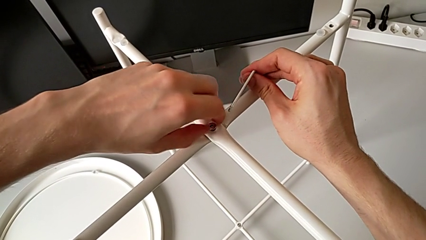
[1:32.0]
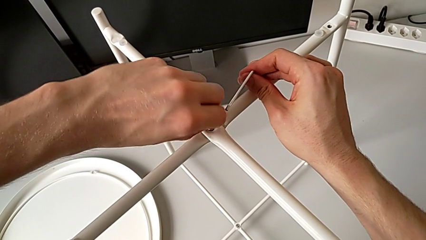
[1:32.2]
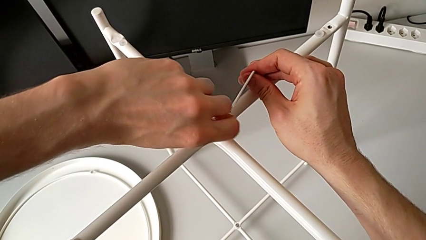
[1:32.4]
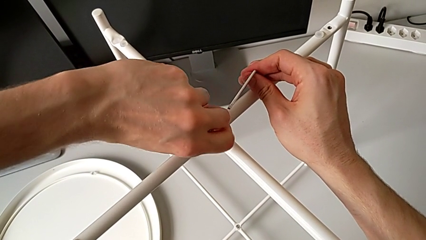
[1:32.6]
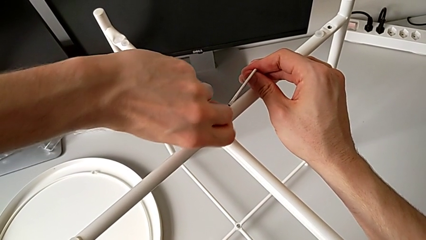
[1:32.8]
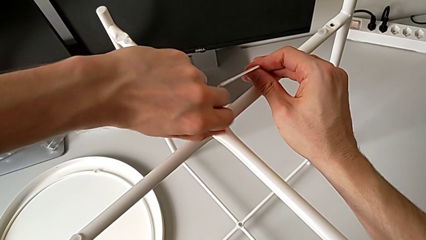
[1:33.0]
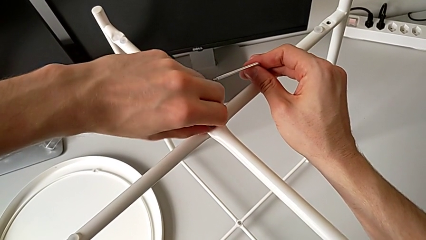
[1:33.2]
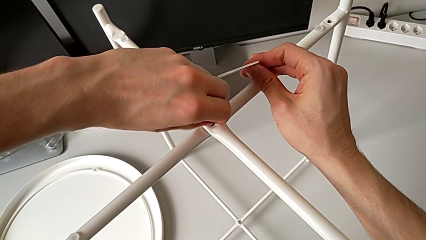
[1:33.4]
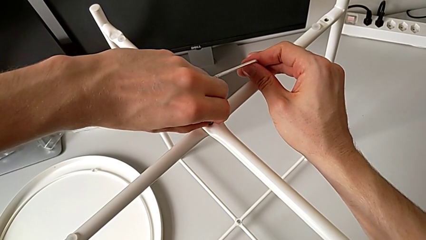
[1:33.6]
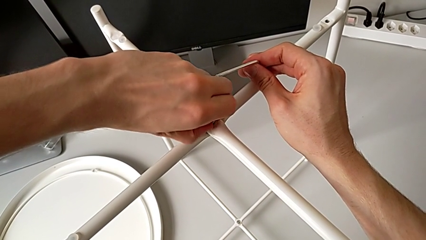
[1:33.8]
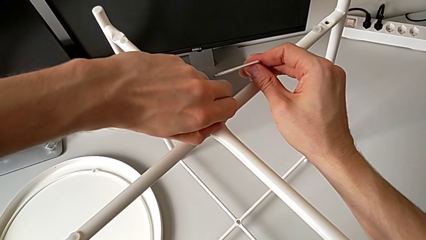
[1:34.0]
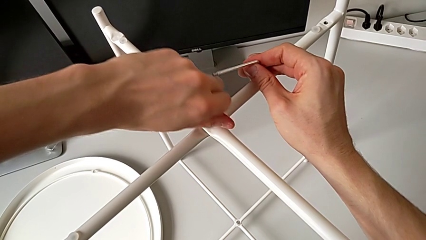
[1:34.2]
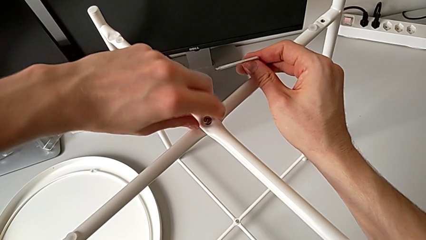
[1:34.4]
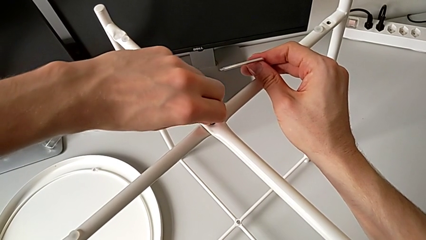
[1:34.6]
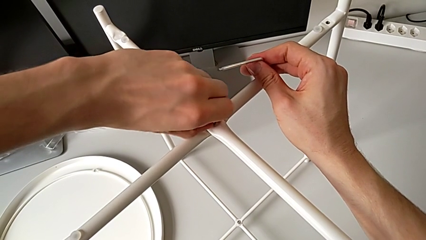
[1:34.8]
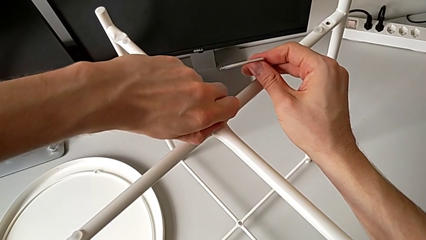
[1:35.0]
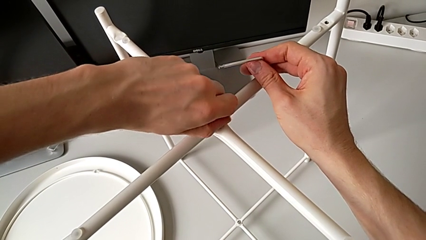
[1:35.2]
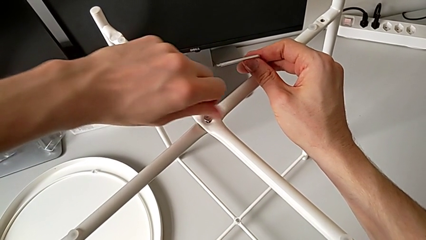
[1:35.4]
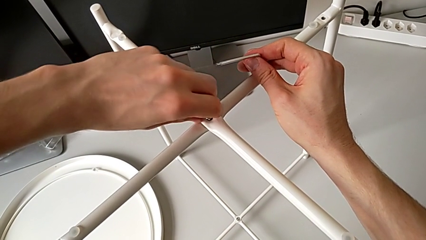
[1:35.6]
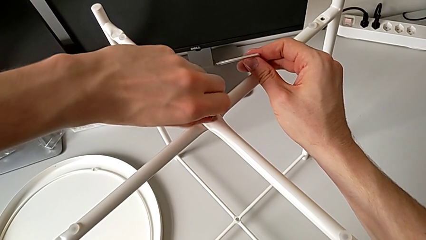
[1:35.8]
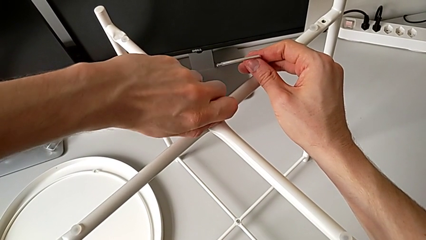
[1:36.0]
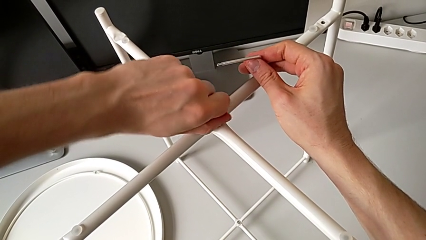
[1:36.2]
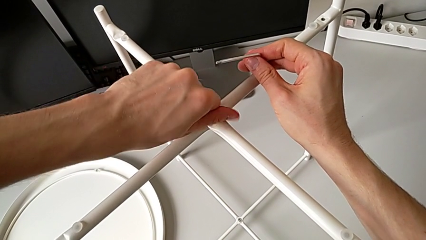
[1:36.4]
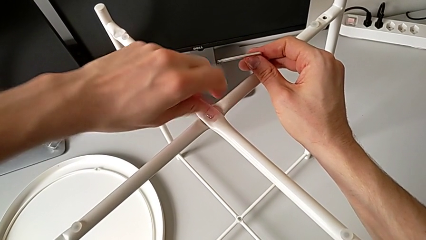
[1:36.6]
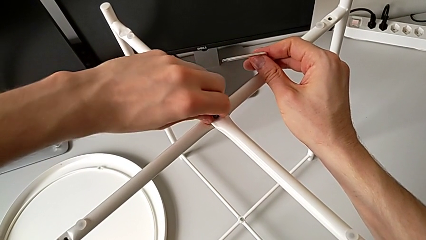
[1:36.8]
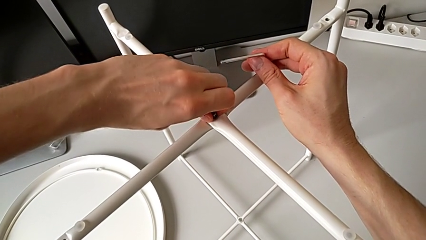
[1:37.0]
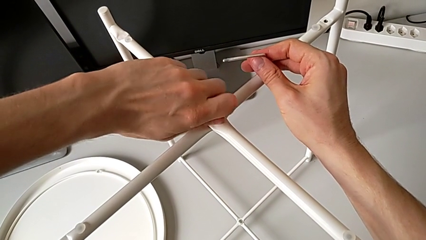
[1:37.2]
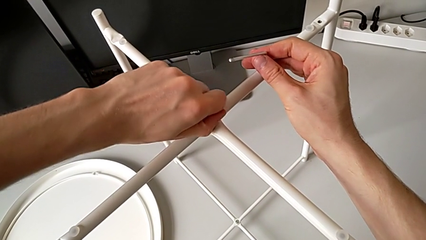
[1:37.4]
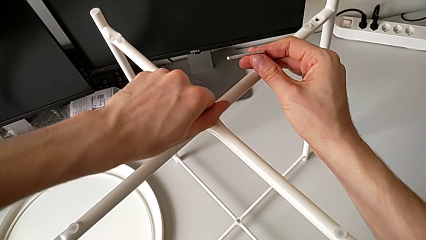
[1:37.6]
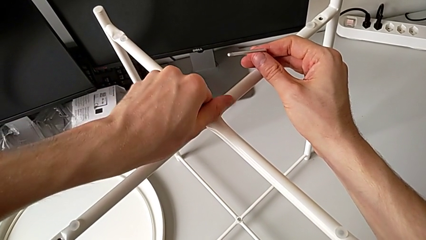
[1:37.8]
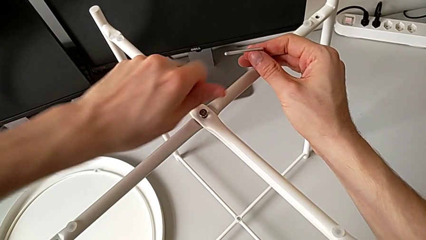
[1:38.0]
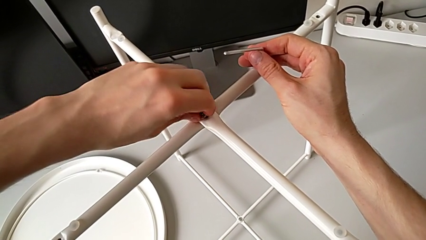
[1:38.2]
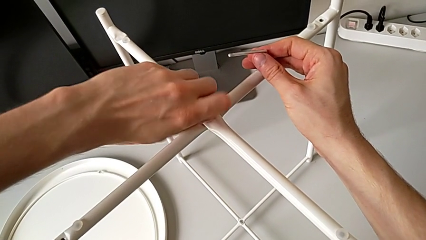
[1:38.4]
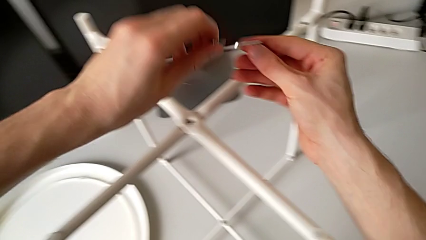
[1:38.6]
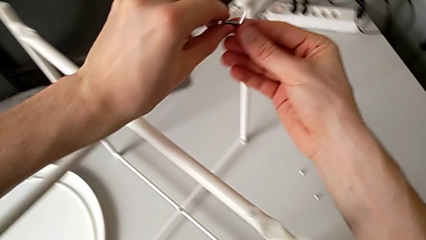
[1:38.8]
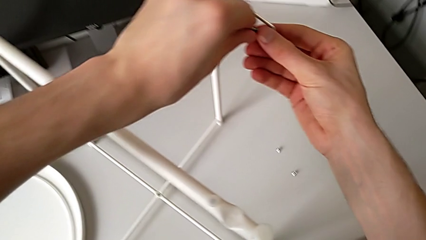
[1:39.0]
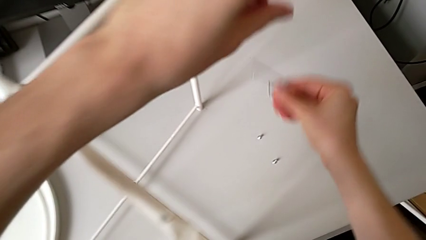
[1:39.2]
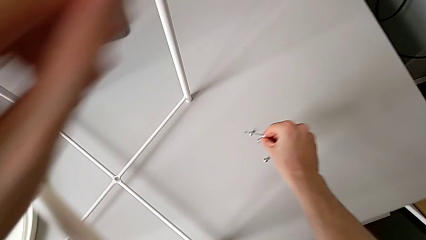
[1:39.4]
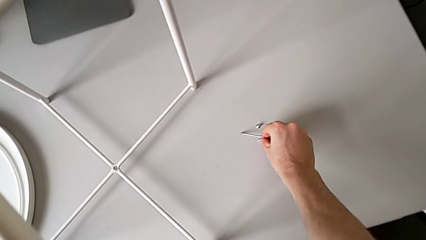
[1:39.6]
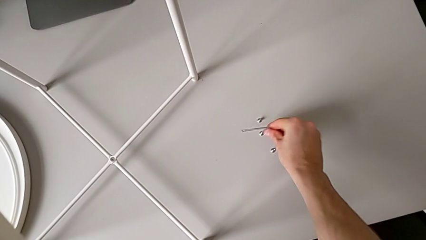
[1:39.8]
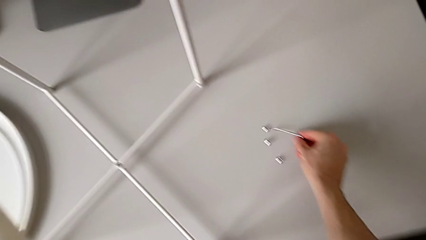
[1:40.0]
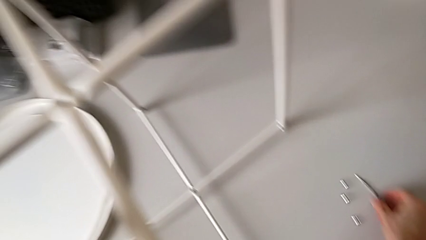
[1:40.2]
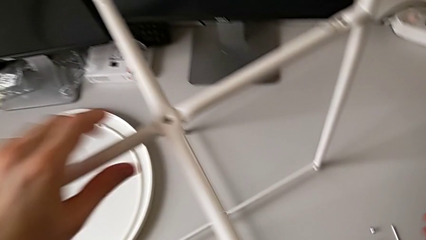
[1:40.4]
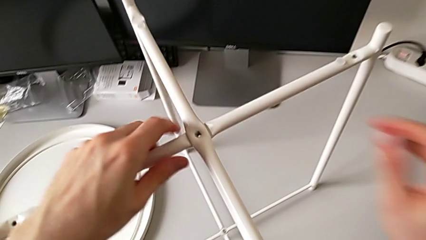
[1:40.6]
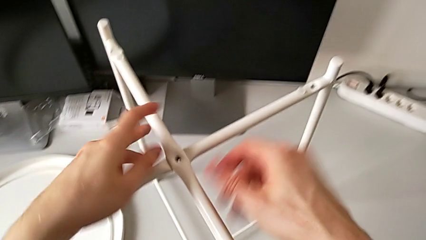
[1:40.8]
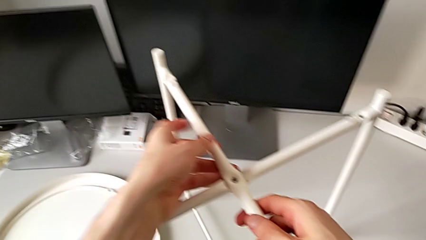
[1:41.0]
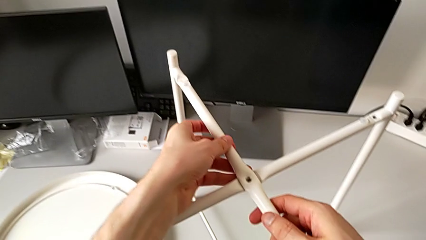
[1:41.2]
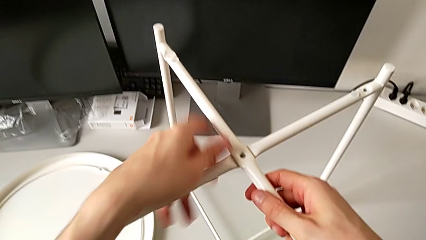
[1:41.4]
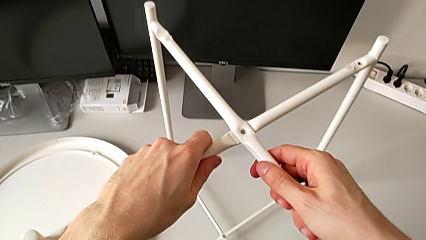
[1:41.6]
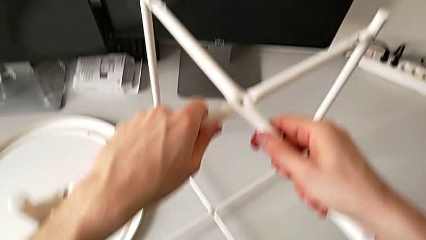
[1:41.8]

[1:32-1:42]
The camera wearer is unscrewing the top hex socket head of the leg. They keep unscrewing the hex socket head, disassemble it, grab it, place it, place the Allen wrench and grab the leg.

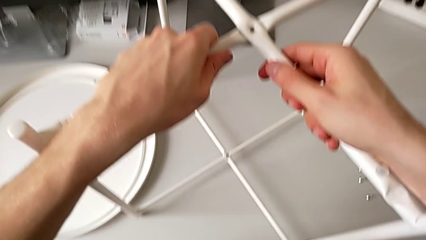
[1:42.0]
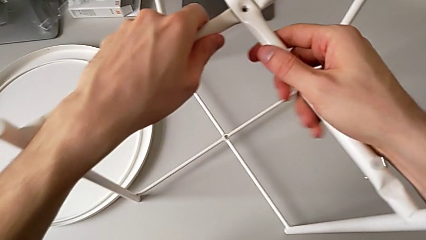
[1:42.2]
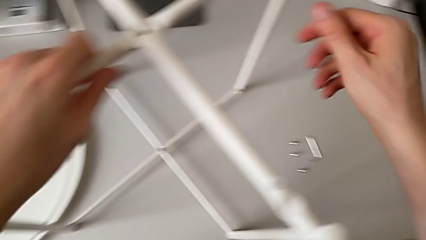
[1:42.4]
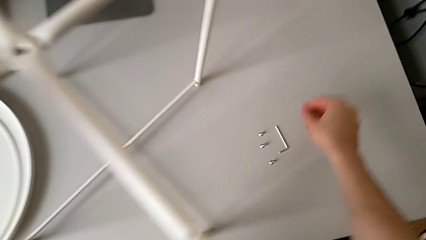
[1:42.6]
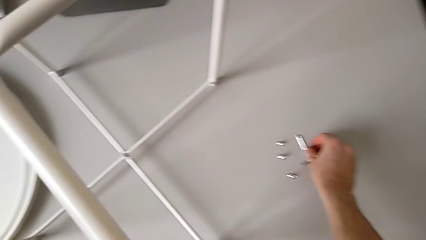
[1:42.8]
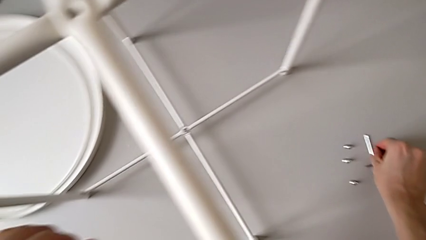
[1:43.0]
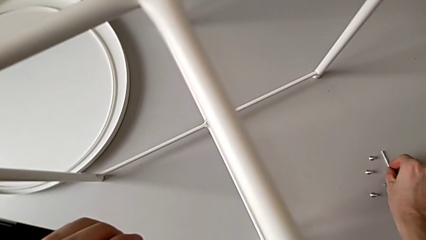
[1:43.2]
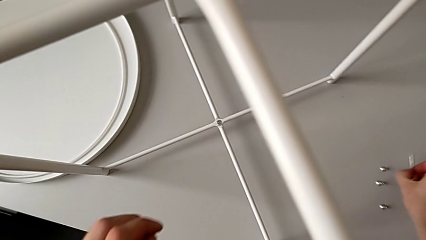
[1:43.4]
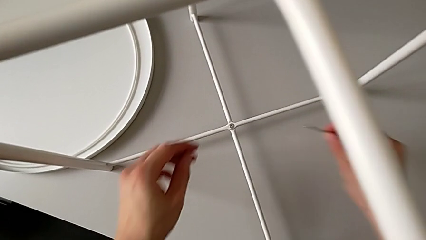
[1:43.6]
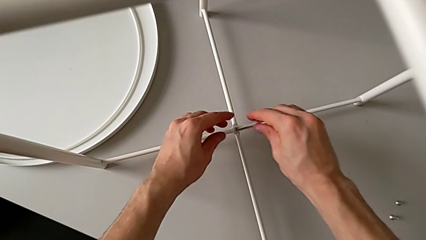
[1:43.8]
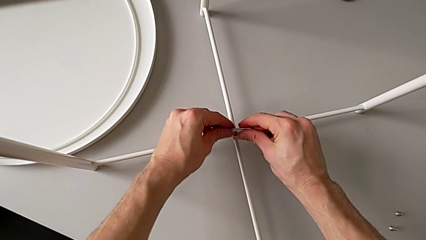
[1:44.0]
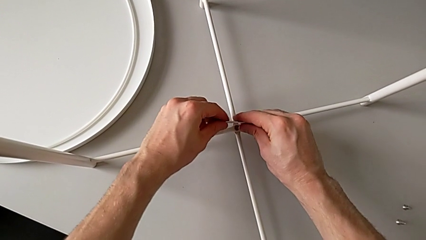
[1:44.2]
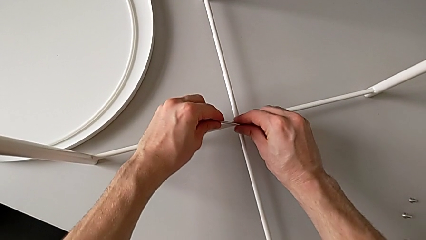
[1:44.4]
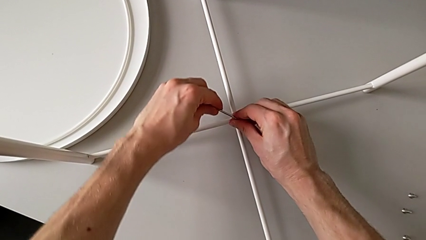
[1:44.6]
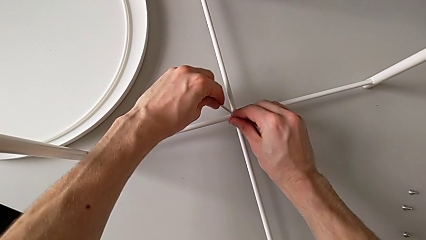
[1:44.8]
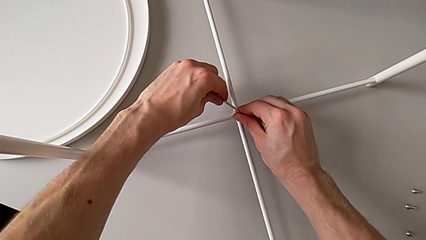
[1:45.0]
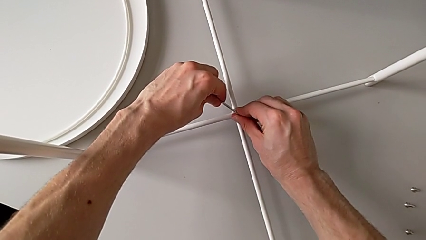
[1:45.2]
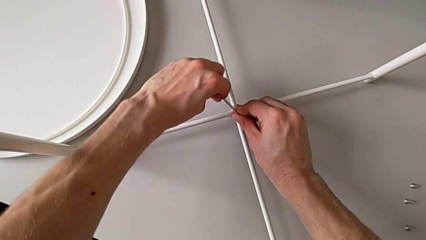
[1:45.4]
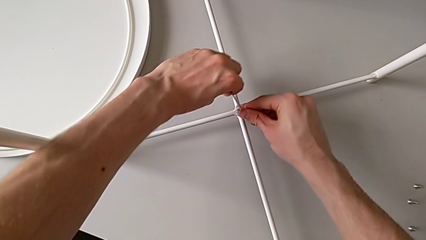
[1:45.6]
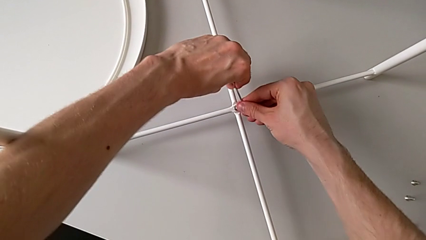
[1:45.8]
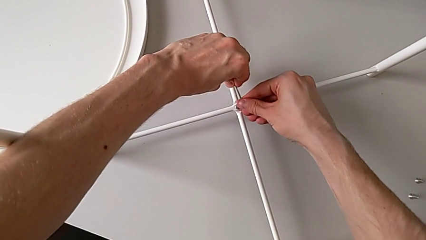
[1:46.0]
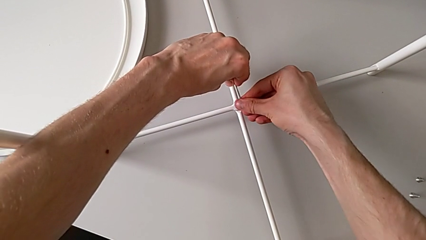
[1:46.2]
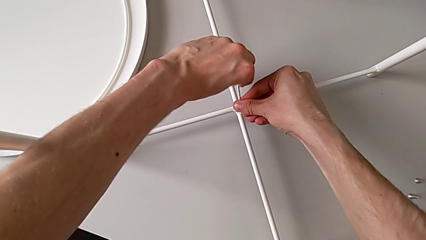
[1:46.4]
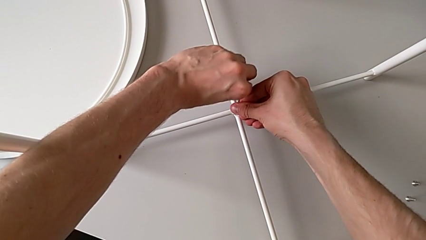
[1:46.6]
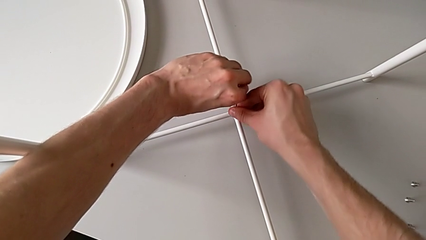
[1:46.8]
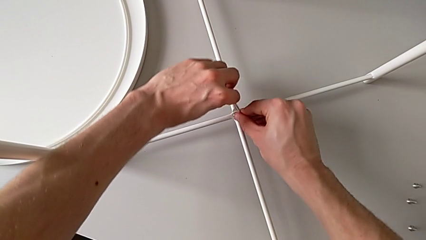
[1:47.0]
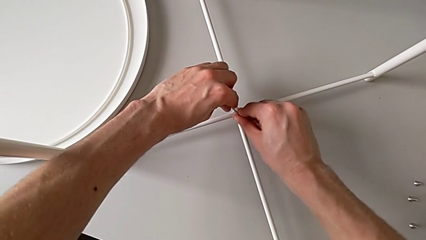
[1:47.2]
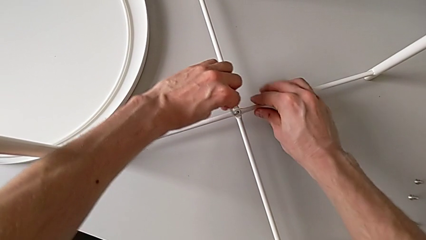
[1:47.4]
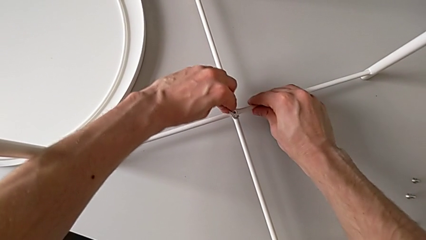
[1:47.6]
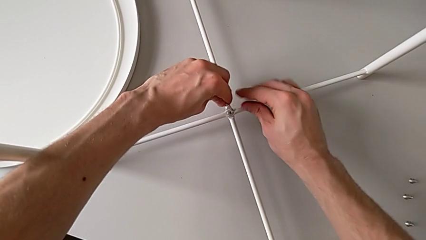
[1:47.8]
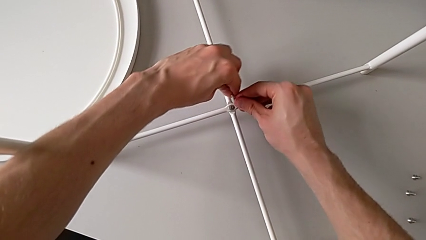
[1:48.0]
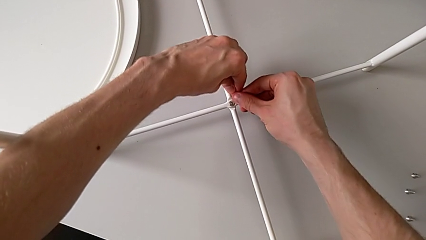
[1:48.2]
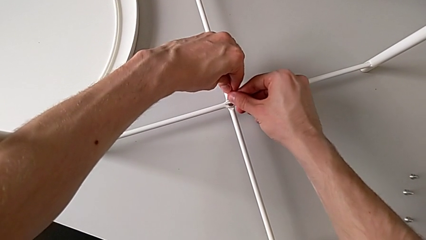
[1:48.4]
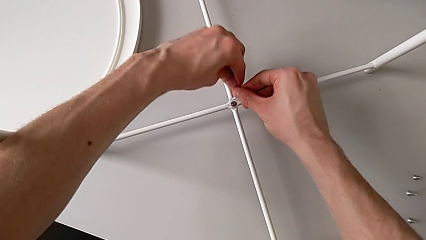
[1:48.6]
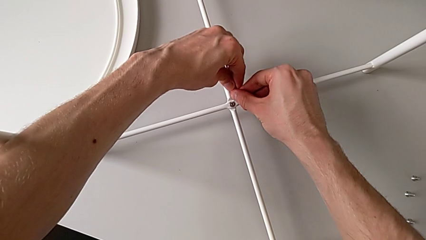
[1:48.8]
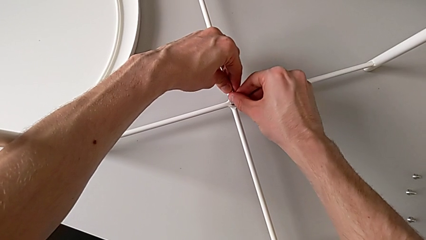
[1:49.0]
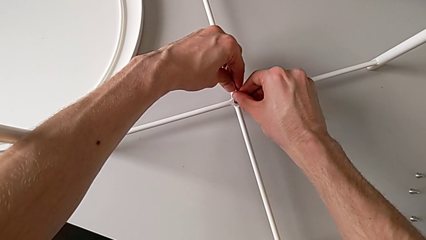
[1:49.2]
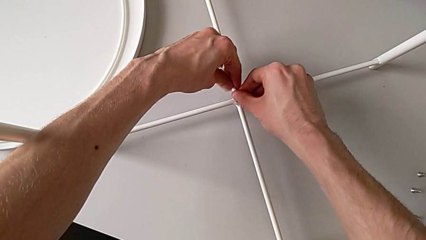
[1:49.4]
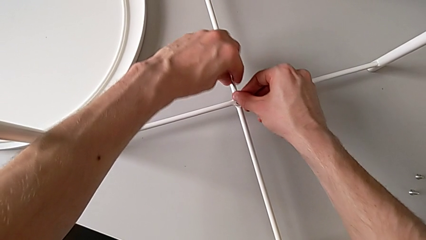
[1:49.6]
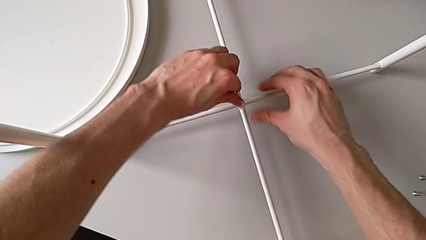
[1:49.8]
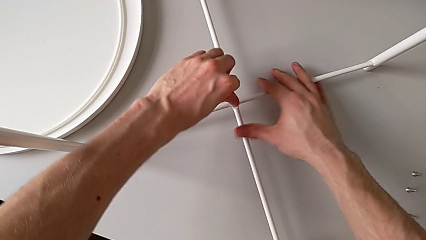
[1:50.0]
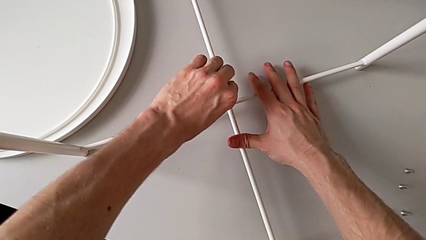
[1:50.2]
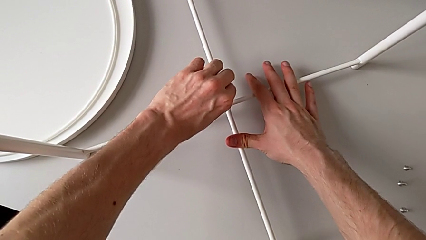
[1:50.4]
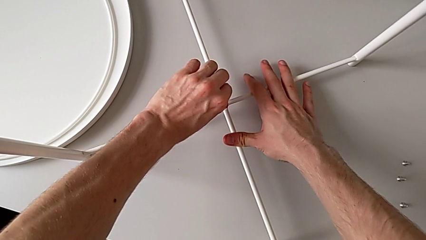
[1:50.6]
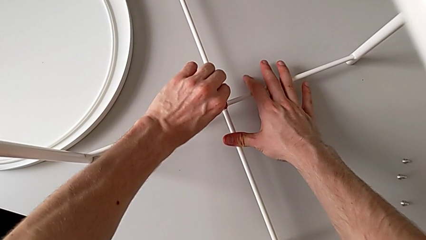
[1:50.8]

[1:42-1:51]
The camera wearer is unscrewing the bottom hex socket head of the leg. They grab the Allen wrench and insert it twice.
